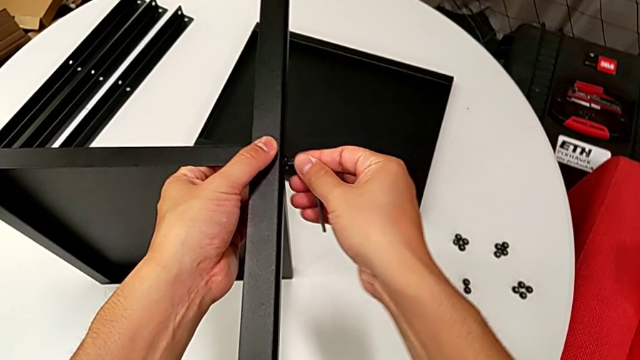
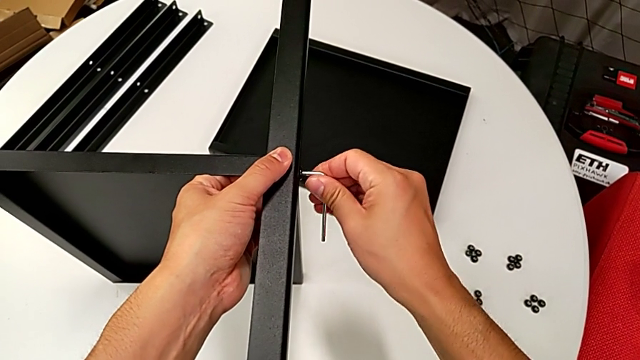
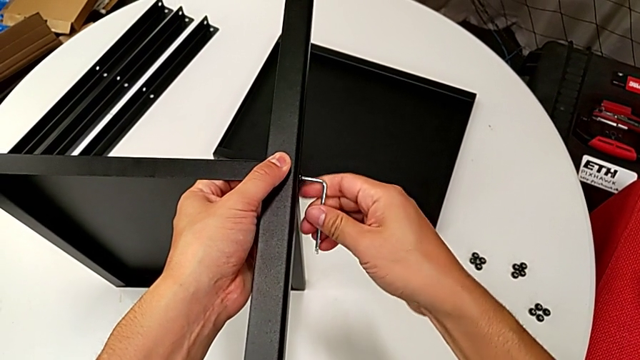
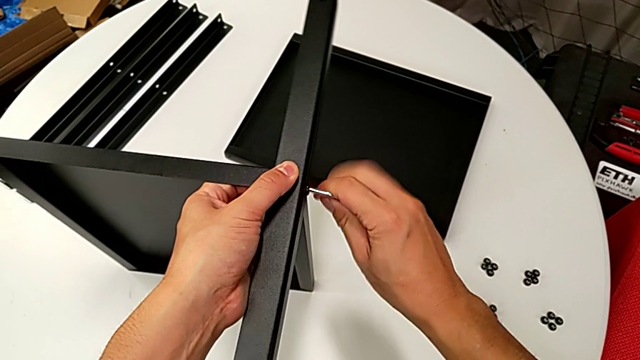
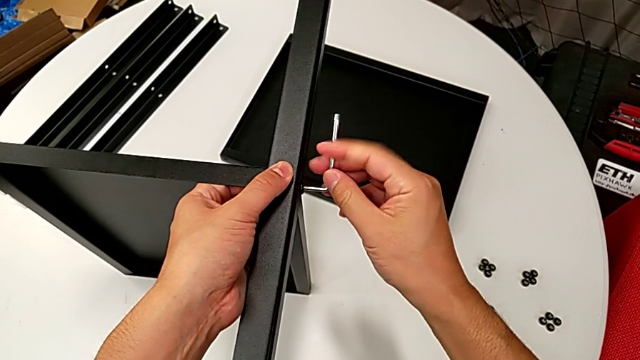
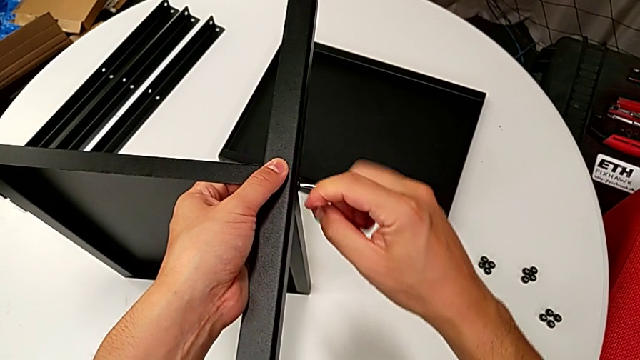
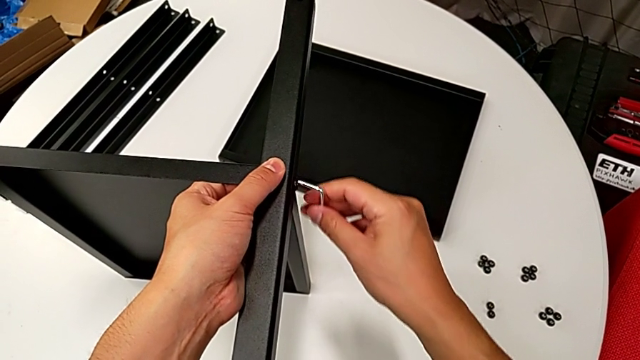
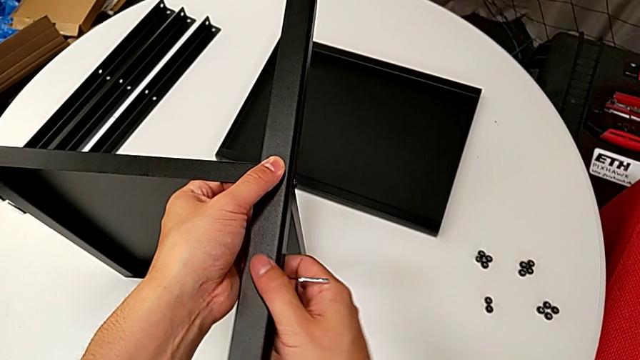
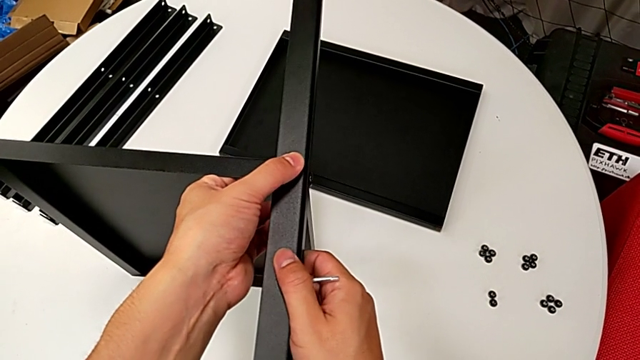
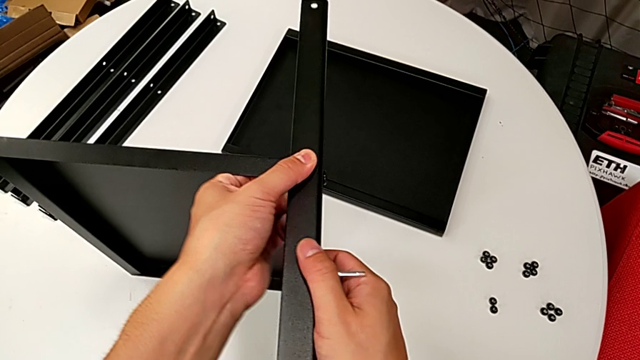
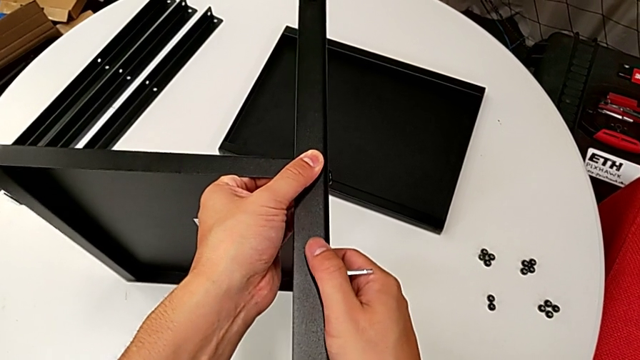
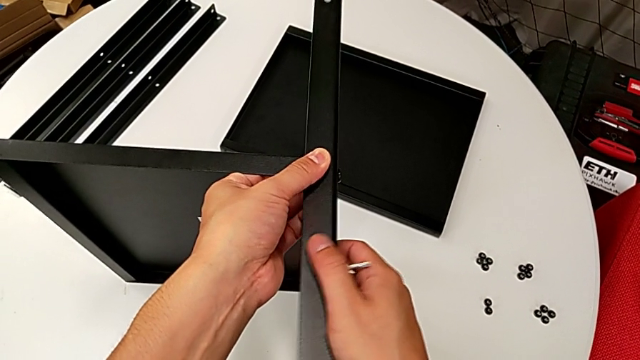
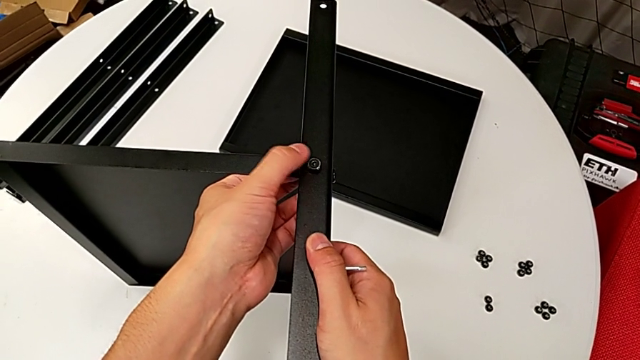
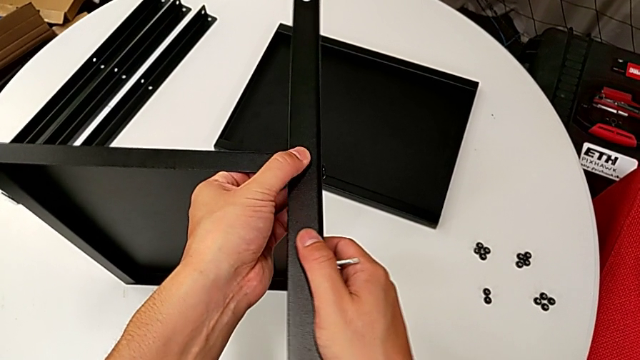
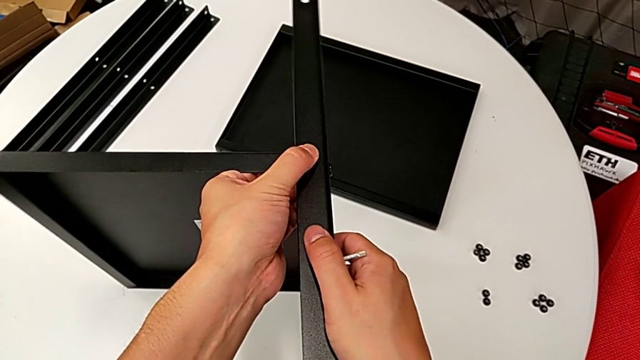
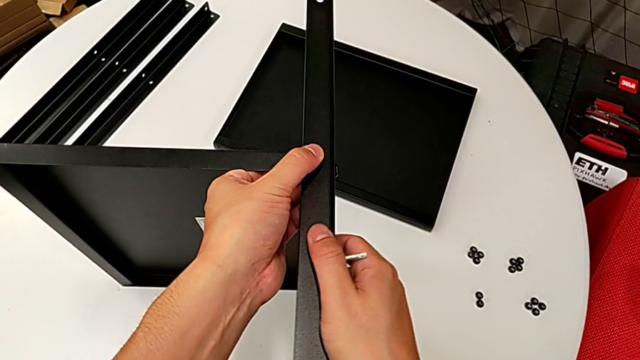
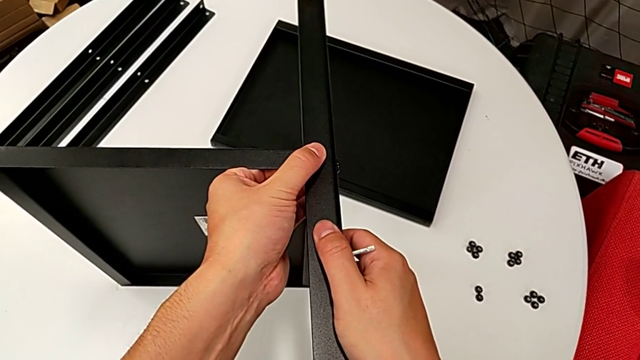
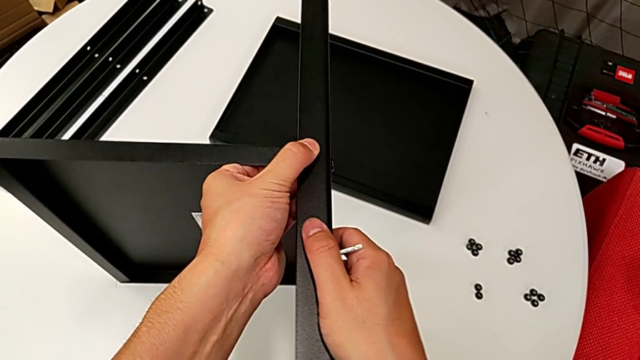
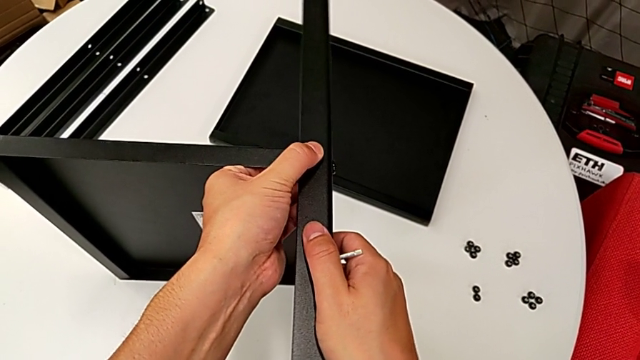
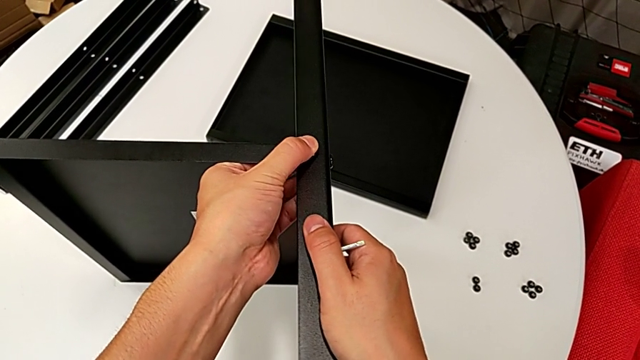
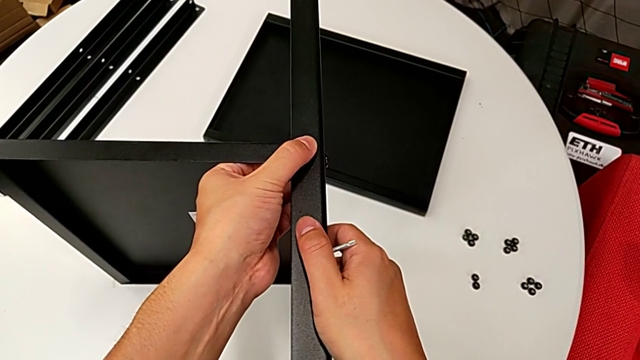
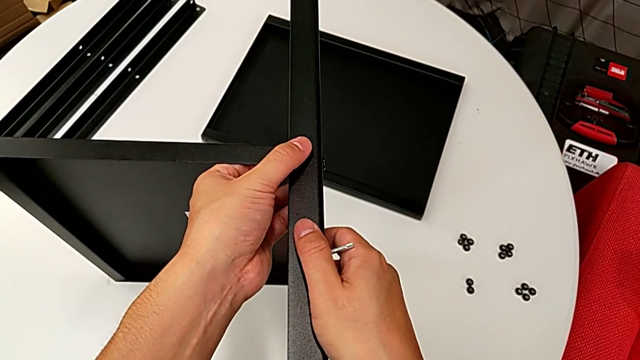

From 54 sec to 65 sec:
The camera wearer is assembling the first leg on the bottom tray. They insert the Allen wrench, screw the hex socket head and inspect the first leg.

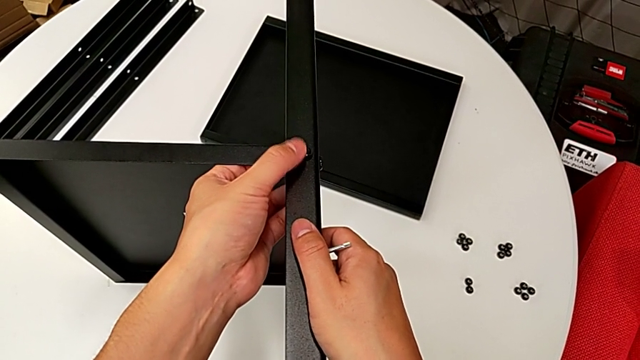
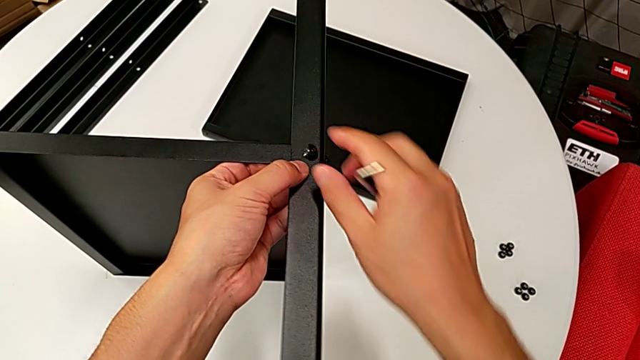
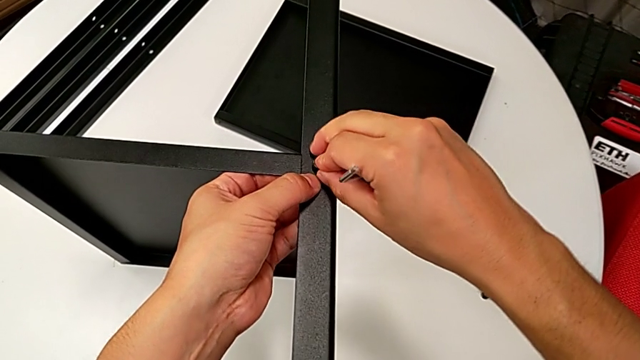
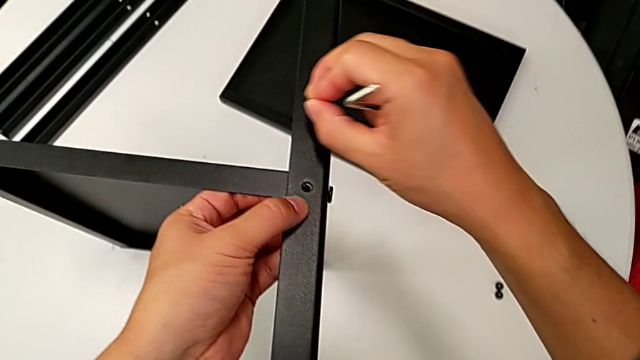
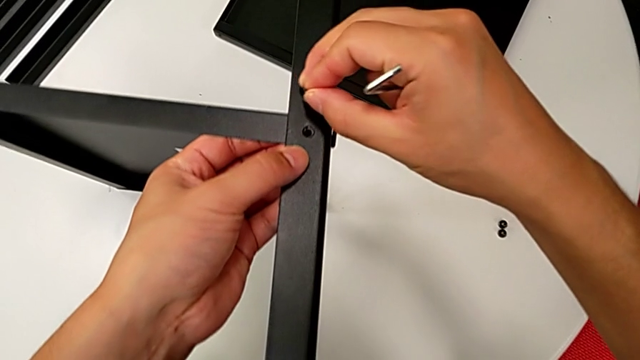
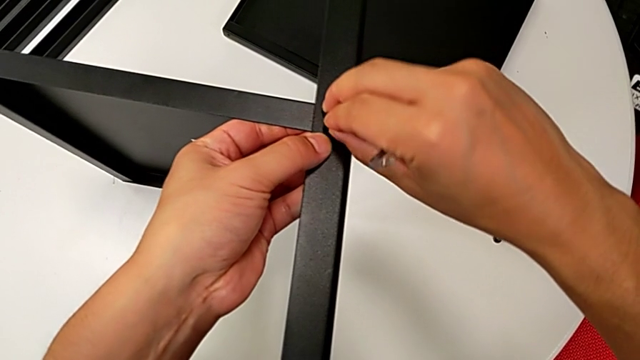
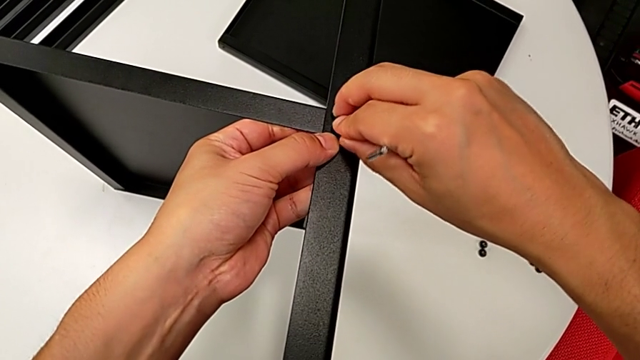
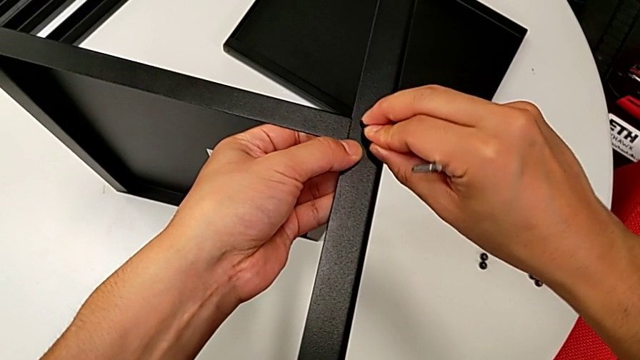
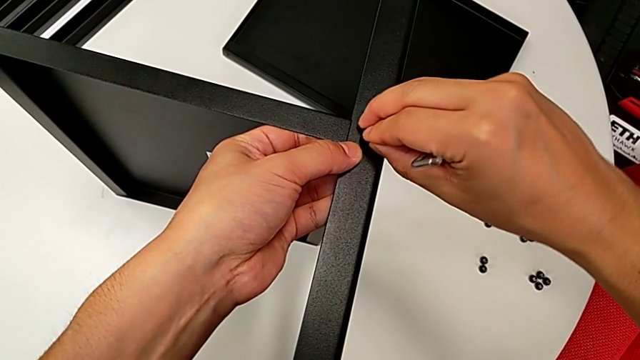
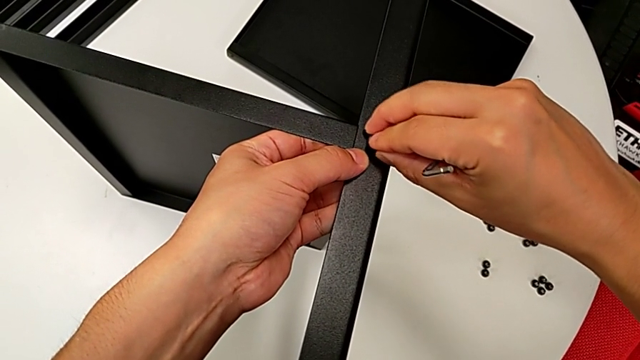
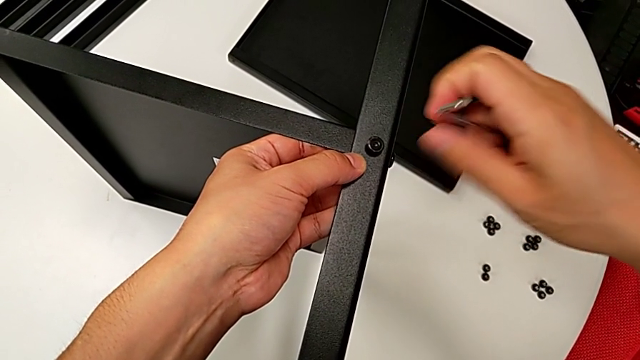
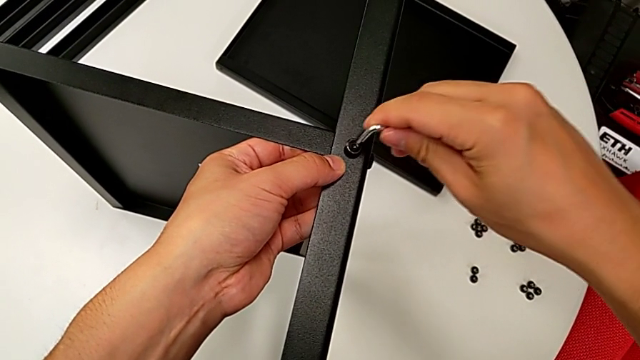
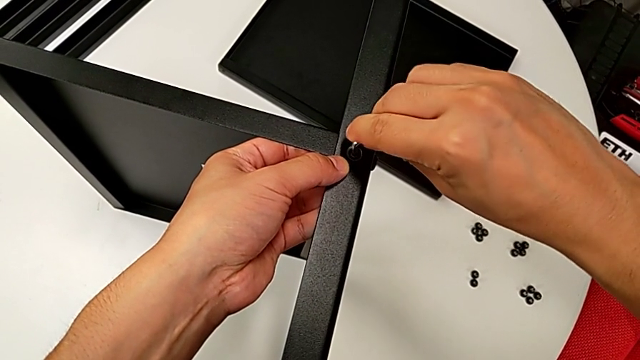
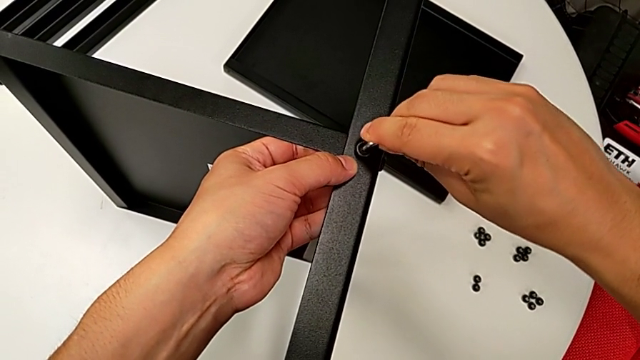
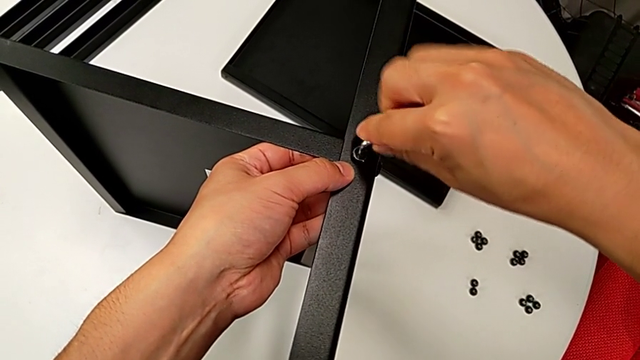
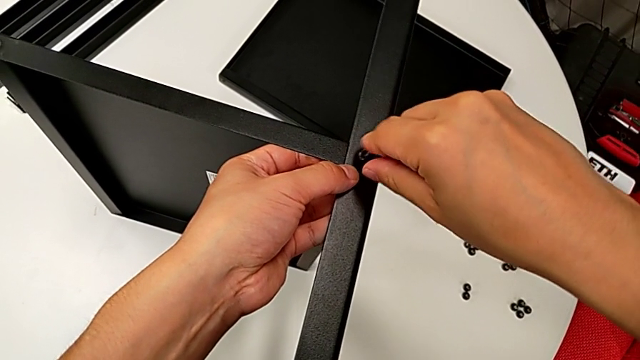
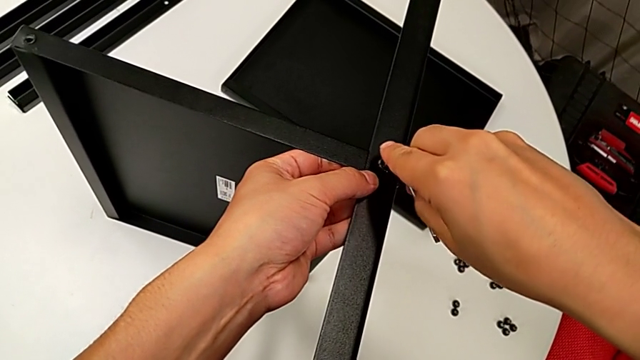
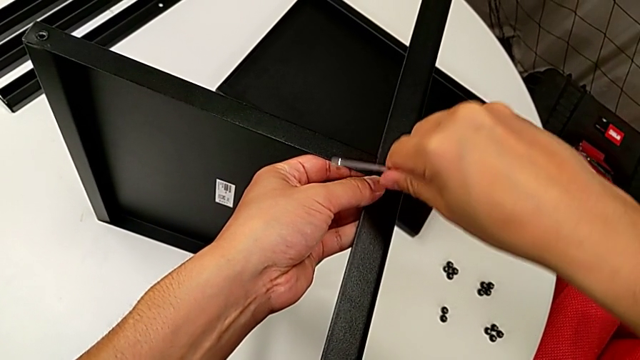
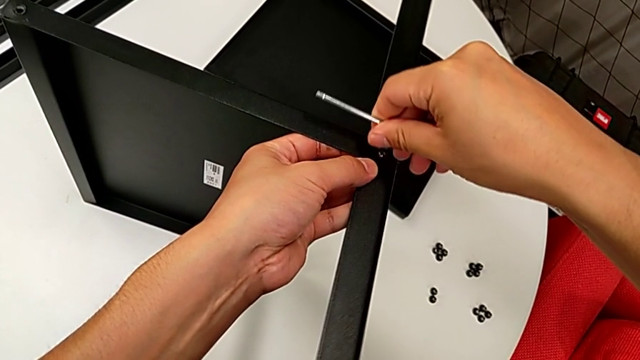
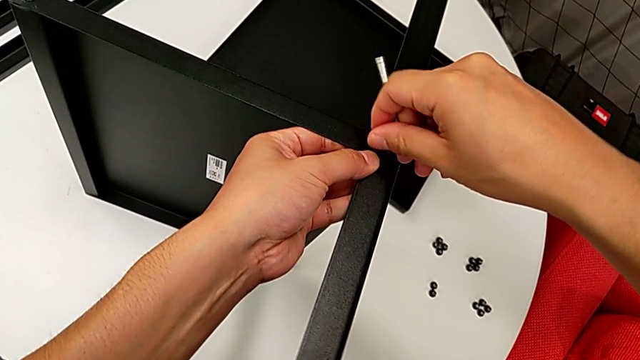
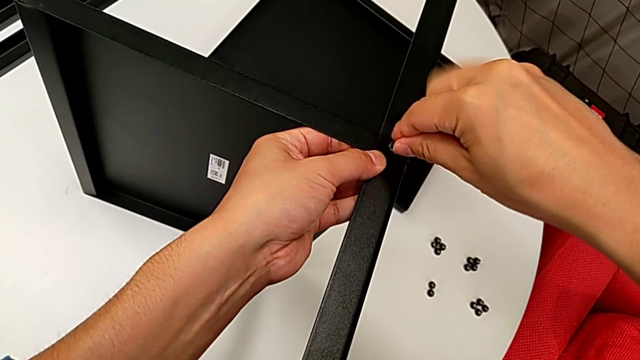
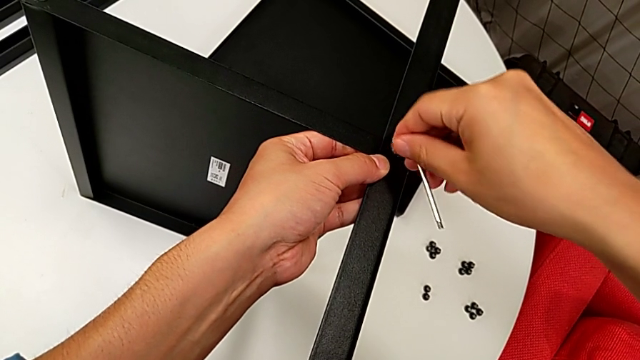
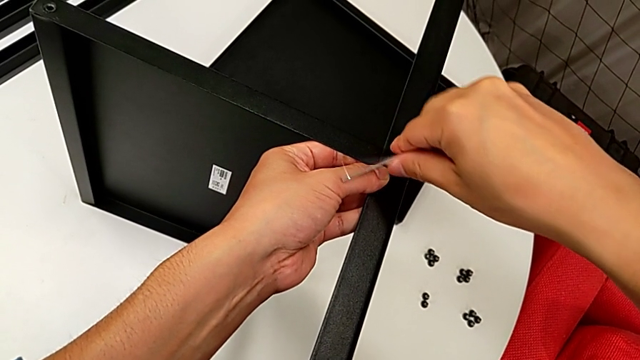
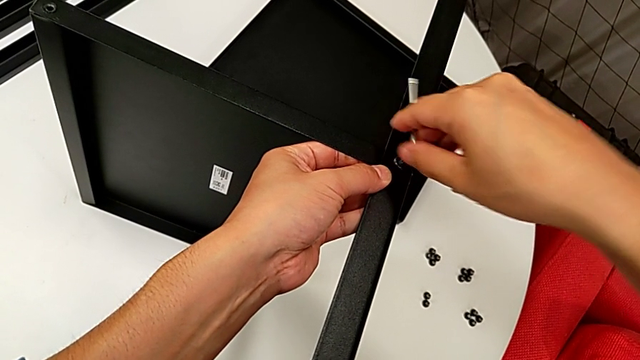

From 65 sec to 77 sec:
The camera wearer is assembling the first leg on the bottom tray. They withdraw the hex socket head, insert it, insert the Allen wrench, rotate it and begin to rotate it again.
